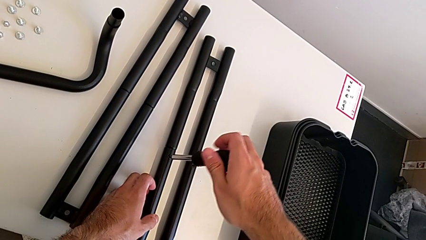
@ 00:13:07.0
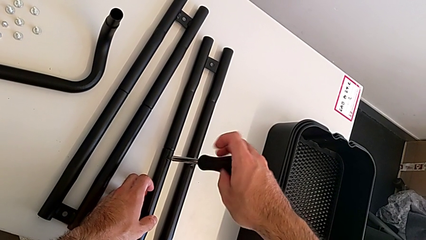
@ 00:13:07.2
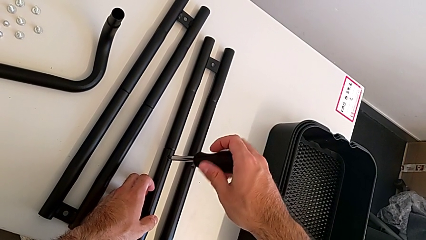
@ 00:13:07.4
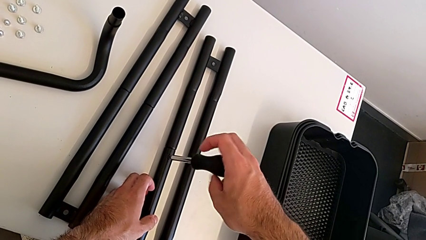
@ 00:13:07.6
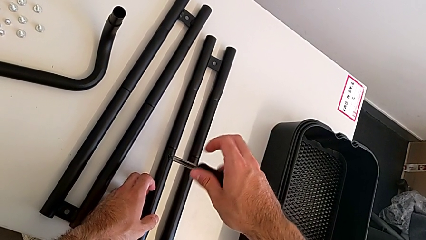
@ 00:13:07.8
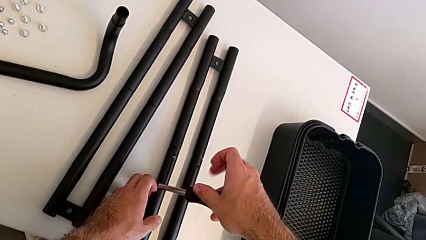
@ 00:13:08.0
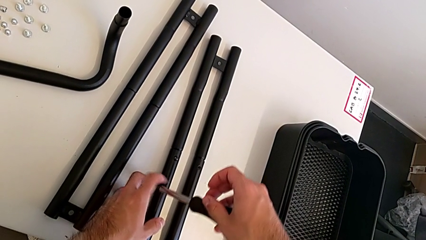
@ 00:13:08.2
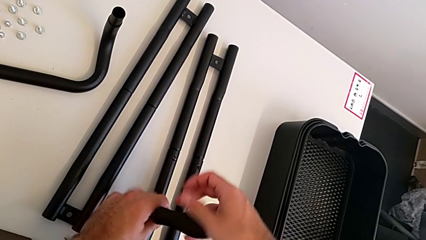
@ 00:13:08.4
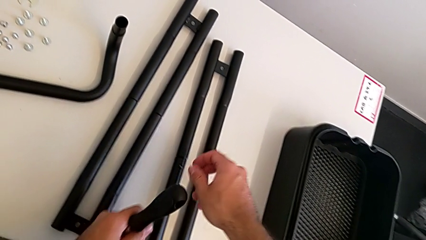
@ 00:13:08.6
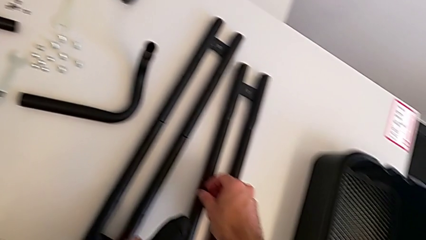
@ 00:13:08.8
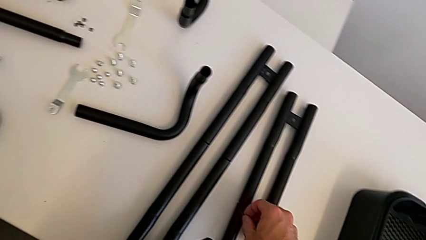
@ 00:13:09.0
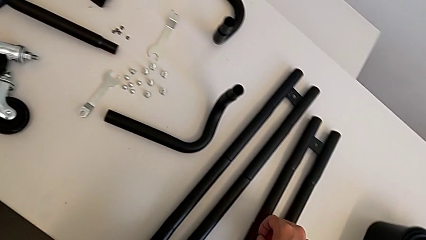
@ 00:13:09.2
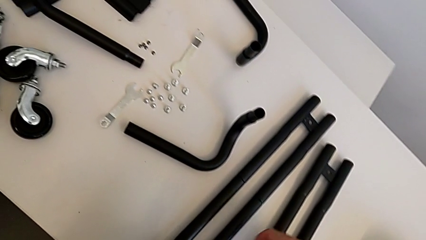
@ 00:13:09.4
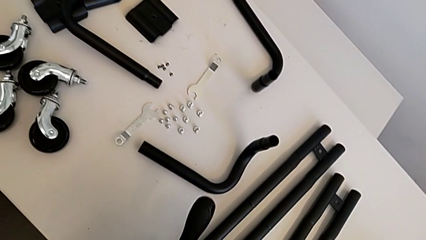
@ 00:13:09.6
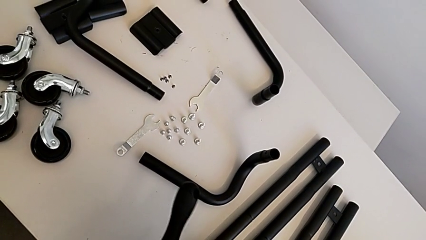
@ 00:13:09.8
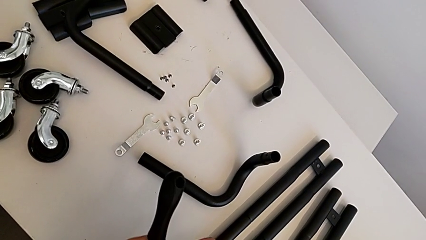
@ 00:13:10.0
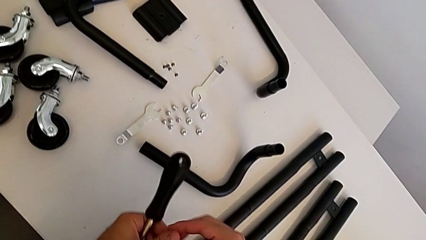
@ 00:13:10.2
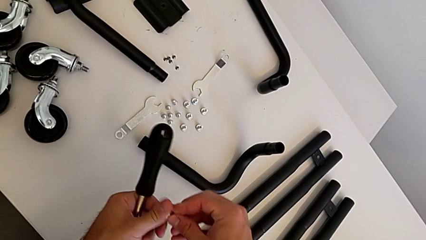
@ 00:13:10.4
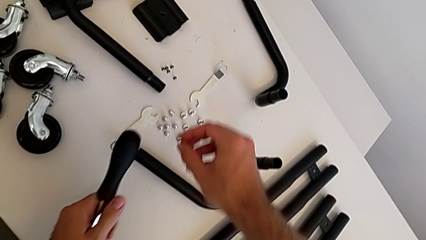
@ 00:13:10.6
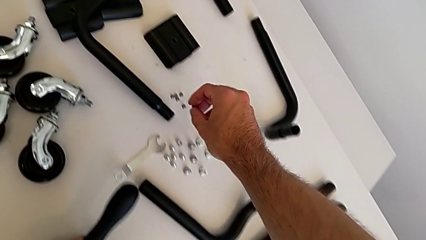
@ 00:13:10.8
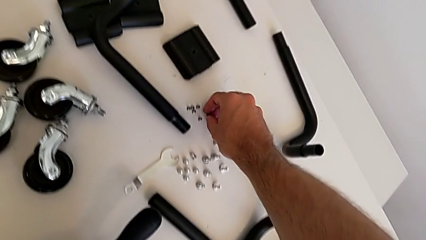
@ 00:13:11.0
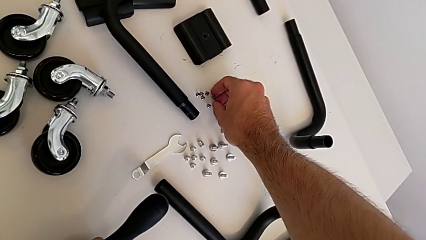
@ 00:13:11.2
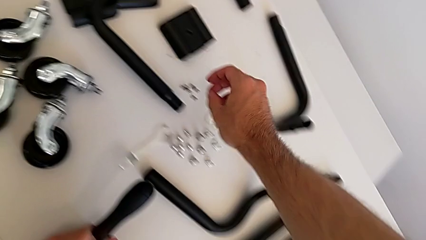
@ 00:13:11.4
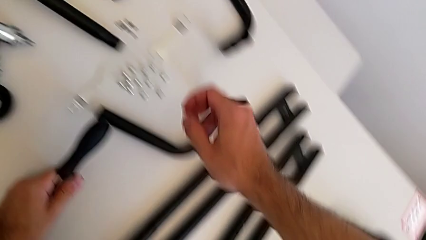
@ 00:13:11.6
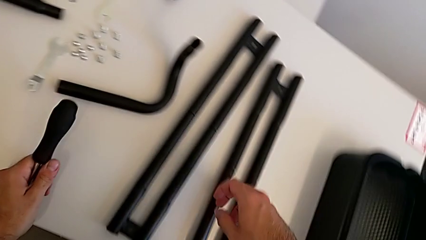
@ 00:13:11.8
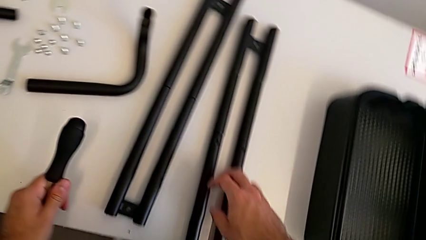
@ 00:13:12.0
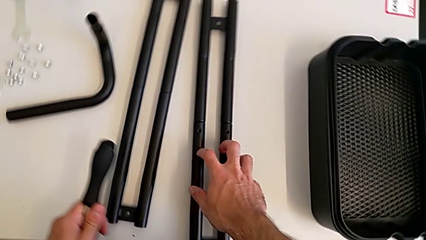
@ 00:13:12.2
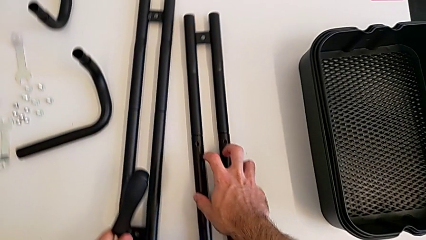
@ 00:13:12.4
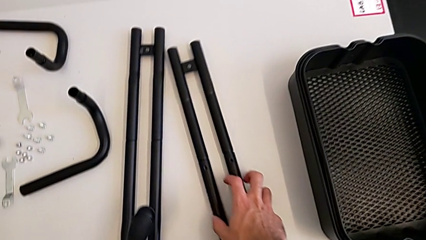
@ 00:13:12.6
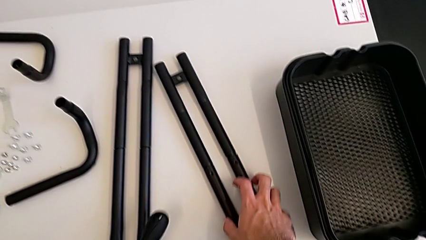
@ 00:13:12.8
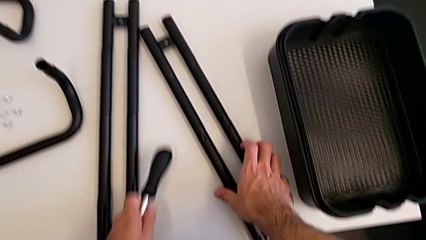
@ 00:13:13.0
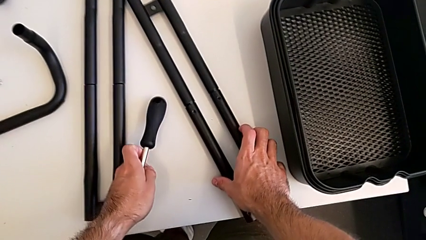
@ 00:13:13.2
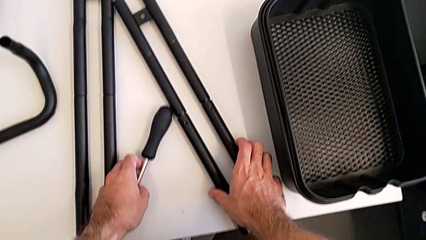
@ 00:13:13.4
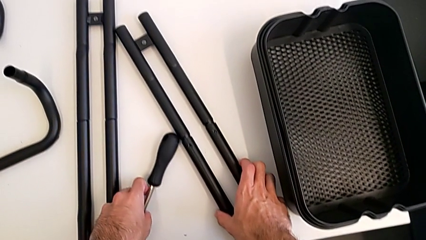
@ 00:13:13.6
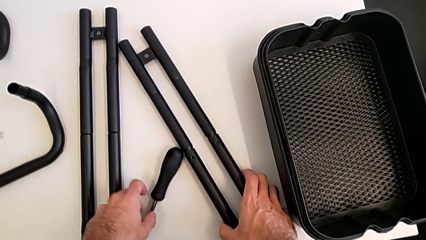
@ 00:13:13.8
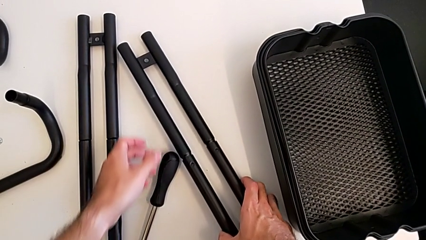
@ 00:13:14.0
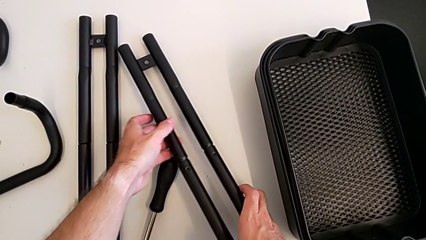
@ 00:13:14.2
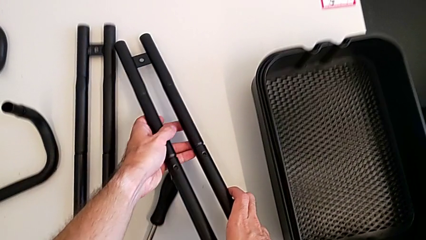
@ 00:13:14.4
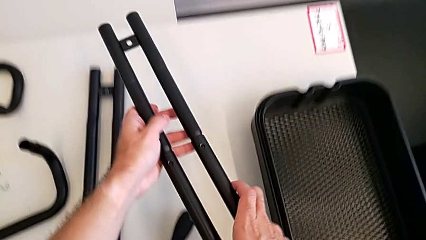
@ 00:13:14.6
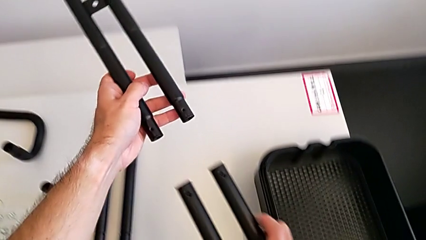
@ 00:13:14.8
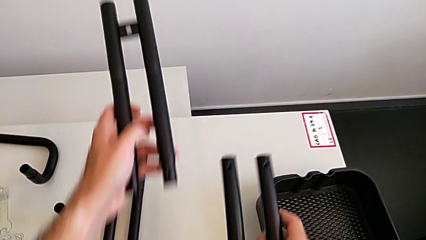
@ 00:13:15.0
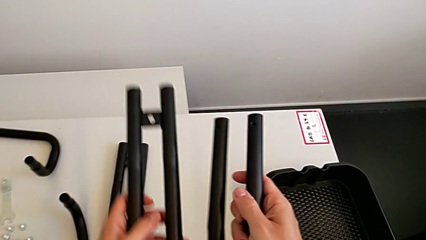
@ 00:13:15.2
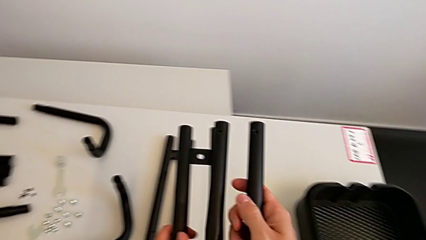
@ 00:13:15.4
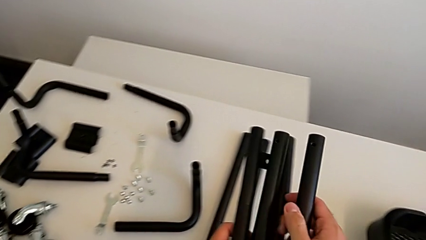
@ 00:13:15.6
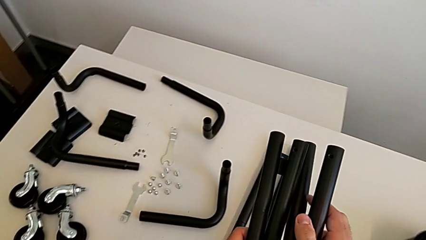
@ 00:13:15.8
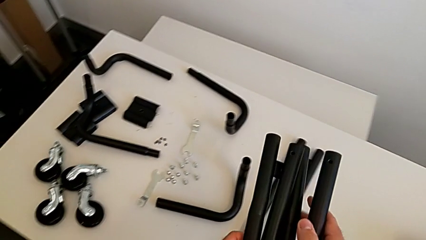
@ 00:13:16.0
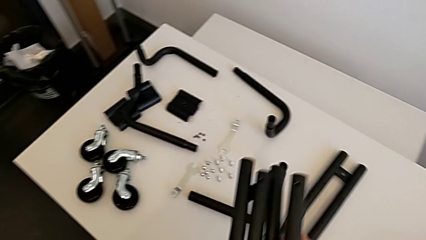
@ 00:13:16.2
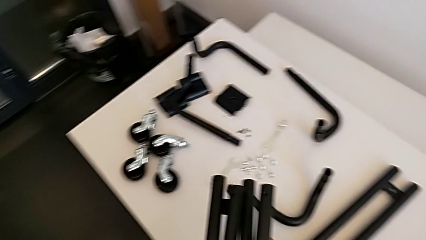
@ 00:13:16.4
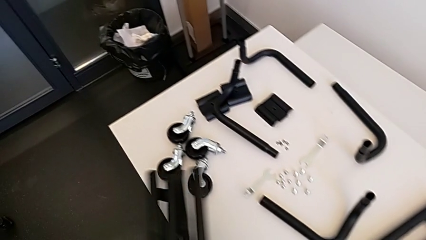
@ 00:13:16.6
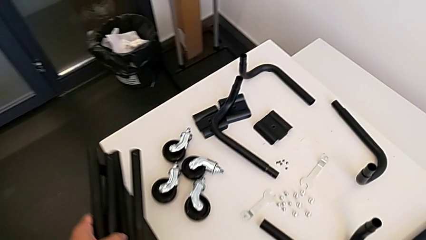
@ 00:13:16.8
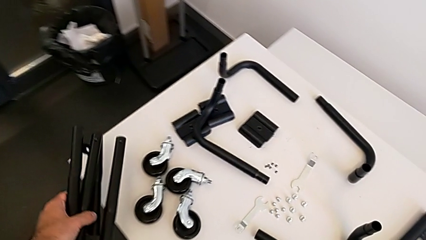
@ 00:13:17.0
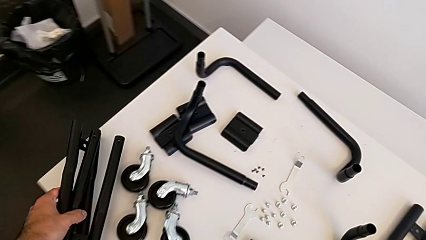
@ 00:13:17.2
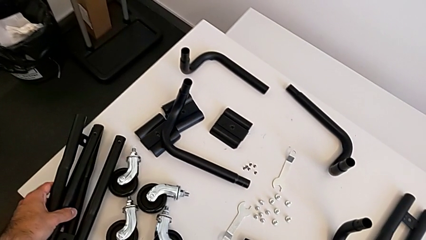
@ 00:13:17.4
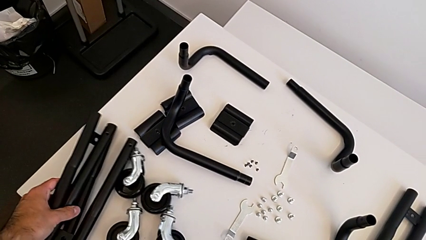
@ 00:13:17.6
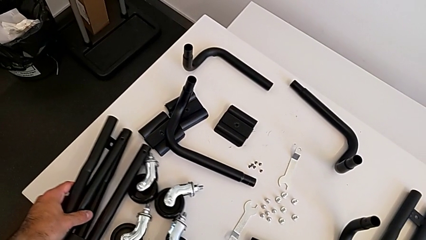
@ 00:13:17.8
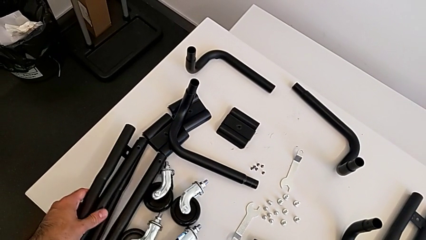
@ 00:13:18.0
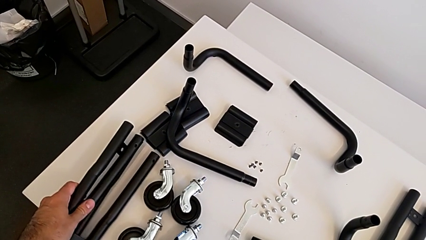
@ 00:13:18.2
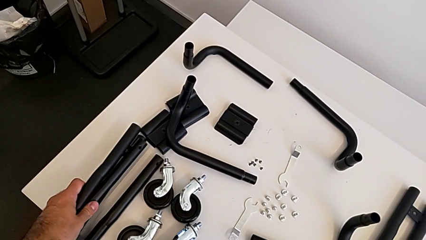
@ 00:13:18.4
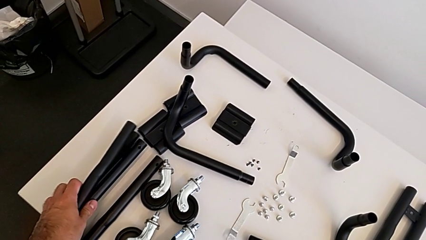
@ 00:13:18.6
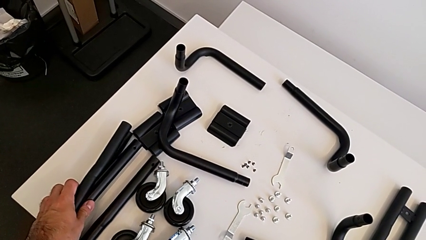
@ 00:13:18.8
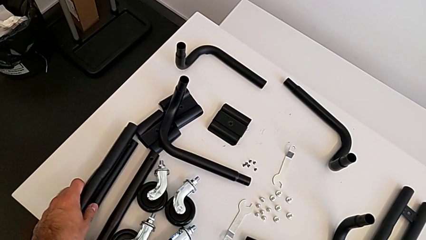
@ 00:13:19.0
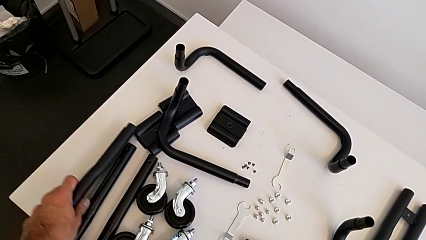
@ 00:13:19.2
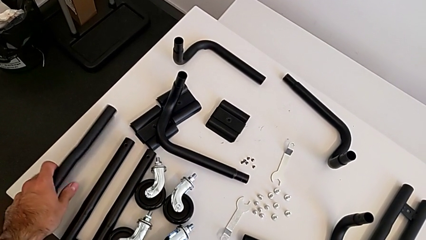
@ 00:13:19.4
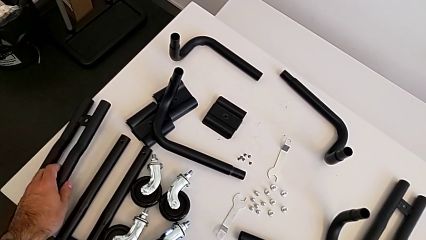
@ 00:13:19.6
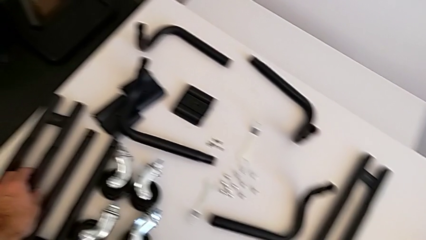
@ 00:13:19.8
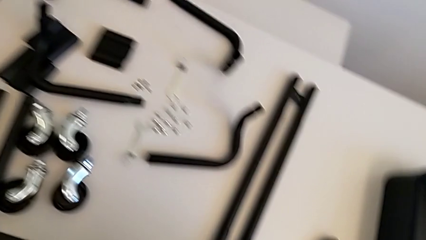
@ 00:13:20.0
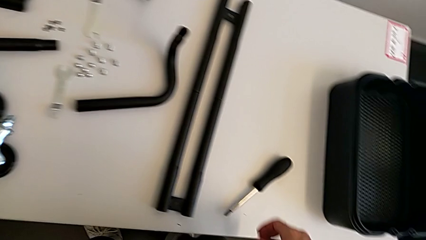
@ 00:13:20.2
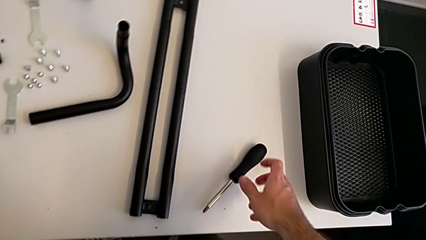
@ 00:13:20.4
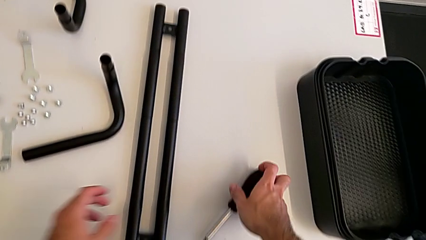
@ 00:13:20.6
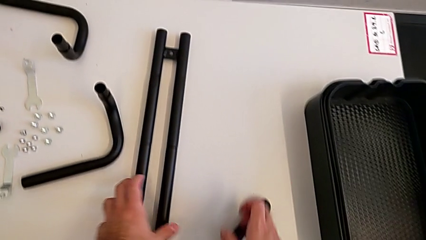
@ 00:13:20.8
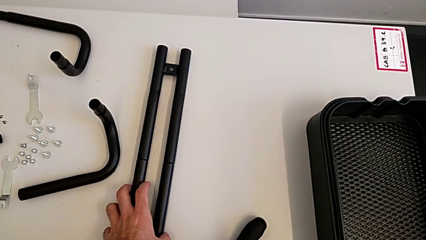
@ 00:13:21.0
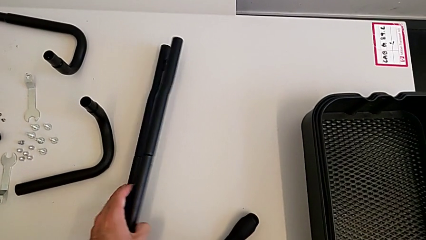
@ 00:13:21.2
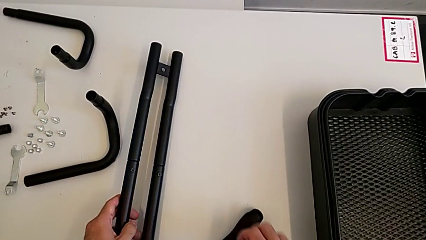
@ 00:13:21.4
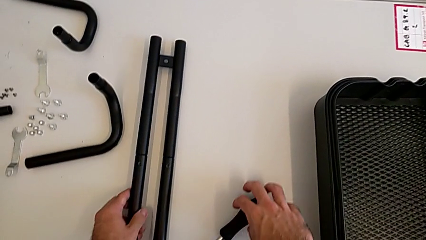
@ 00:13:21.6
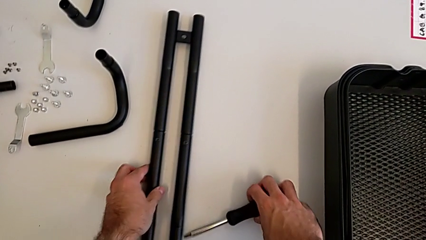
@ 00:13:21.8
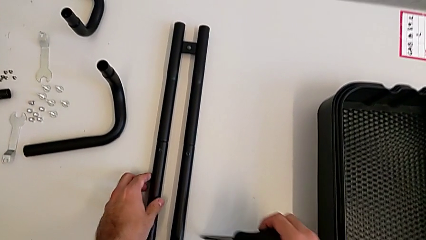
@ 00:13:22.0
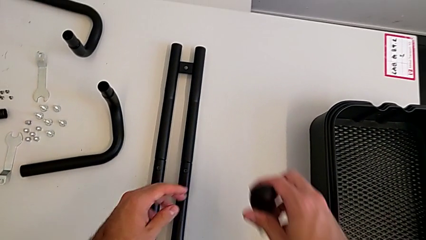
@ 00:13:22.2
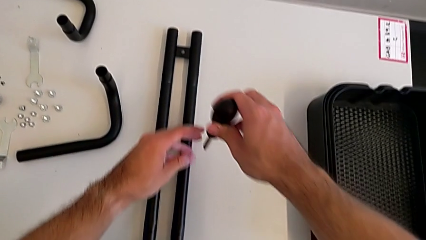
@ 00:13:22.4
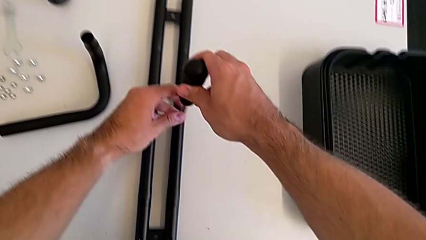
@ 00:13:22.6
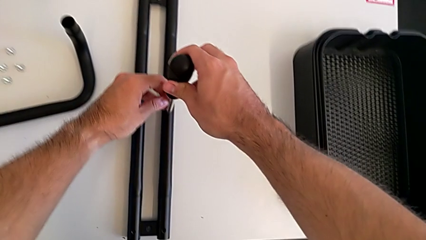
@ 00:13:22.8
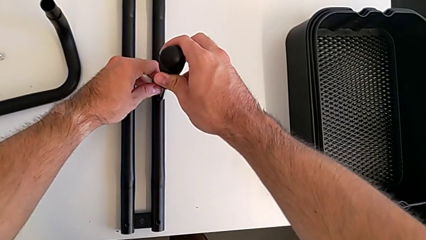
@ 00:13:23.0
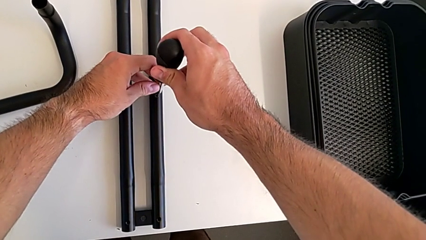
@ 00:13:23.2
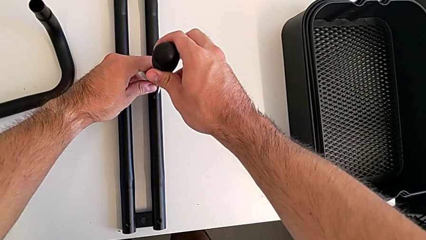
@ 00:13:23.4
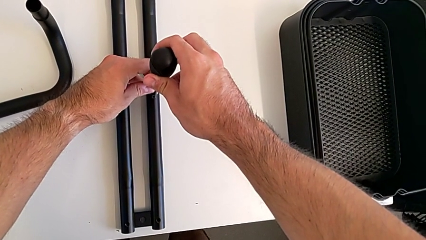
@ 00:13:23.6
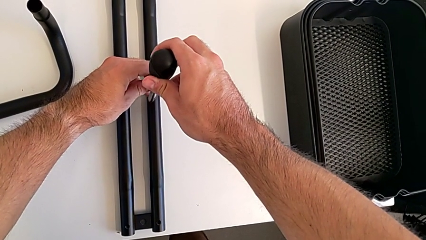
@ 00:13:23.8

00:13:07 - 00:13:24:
The camera wearer is splitting the bars. They disassemble the second screw, place the screw, approach the right leg, grab it, place the screwdriver, split the right leg and place the leg. They rotate the left leg, grab the screwdriver and begin to unscrew the first screw.
